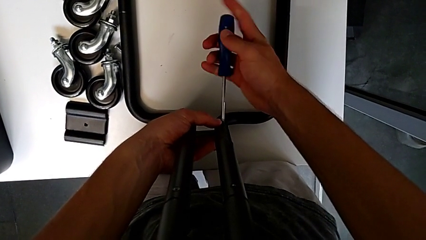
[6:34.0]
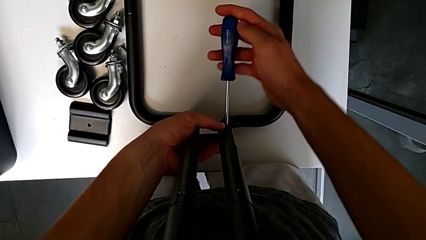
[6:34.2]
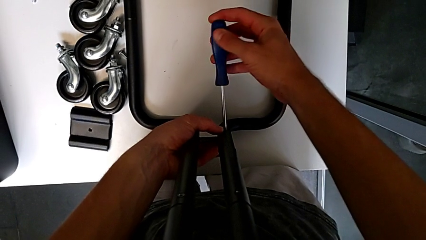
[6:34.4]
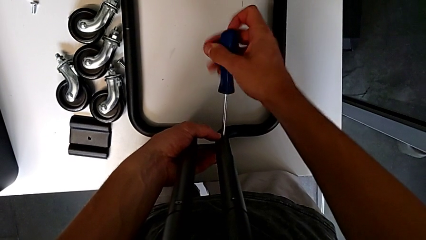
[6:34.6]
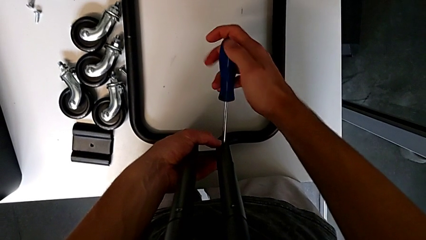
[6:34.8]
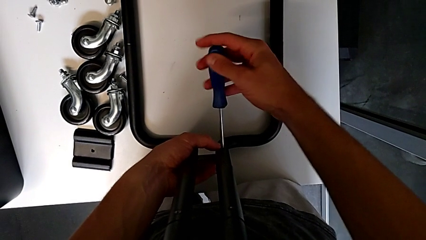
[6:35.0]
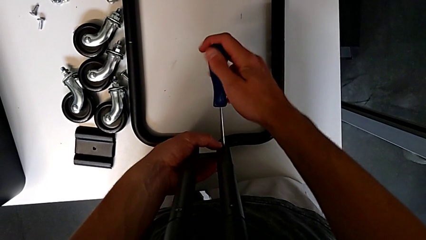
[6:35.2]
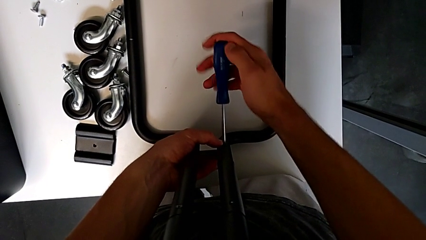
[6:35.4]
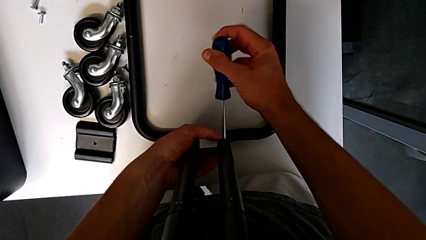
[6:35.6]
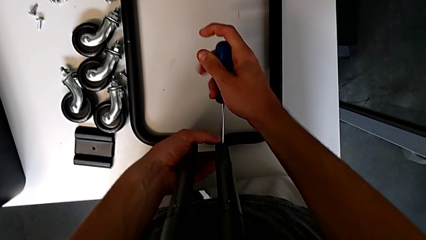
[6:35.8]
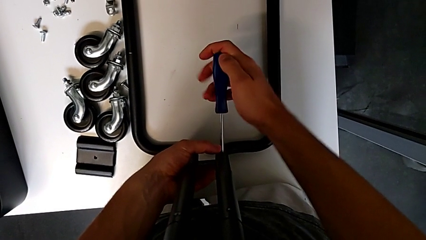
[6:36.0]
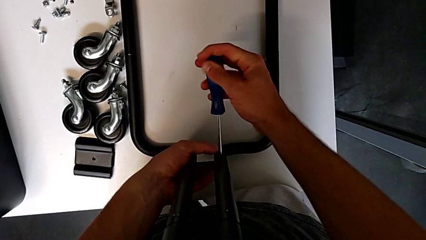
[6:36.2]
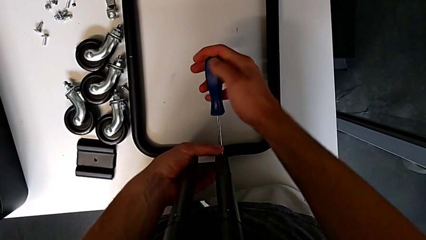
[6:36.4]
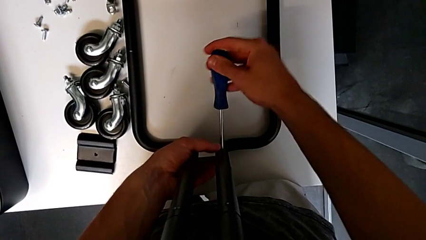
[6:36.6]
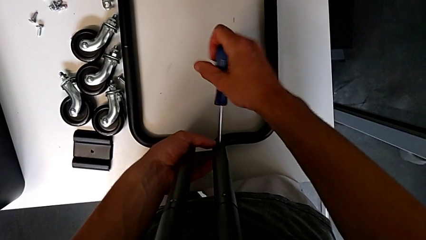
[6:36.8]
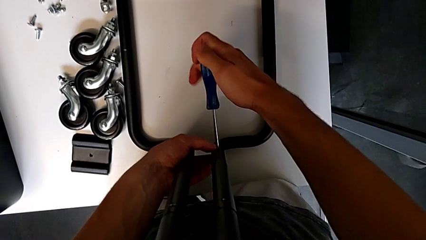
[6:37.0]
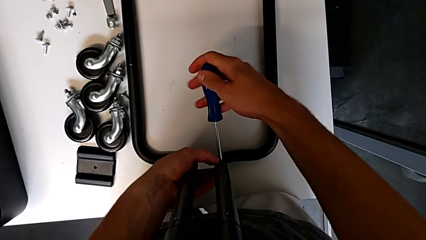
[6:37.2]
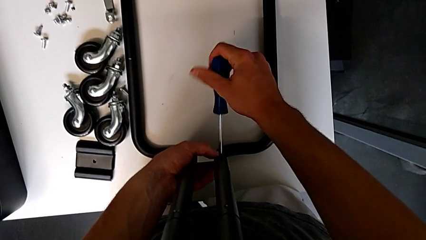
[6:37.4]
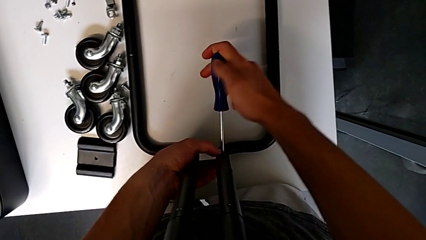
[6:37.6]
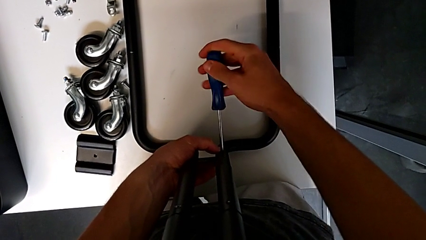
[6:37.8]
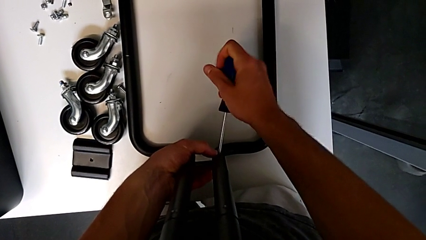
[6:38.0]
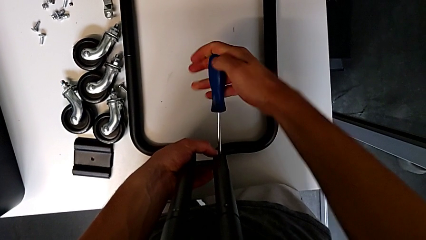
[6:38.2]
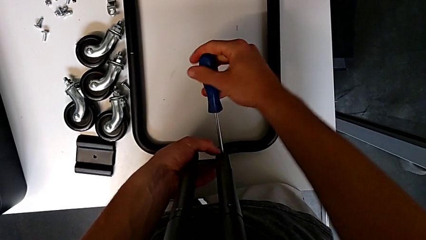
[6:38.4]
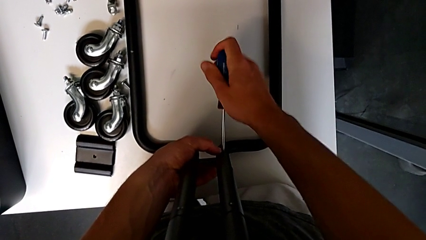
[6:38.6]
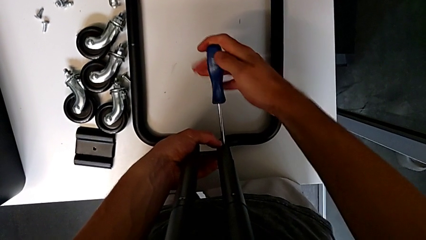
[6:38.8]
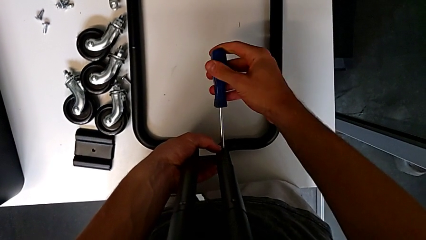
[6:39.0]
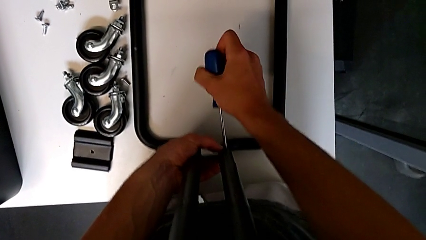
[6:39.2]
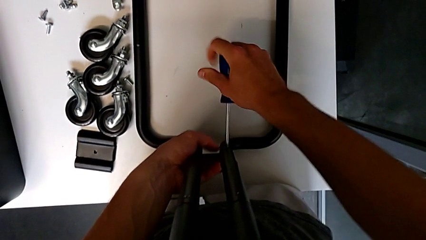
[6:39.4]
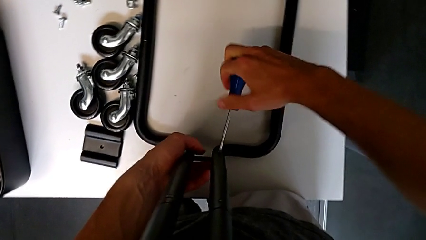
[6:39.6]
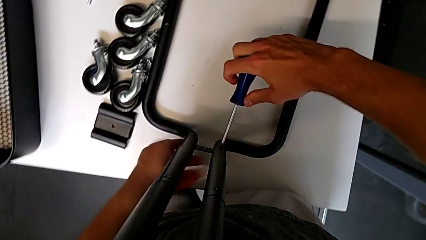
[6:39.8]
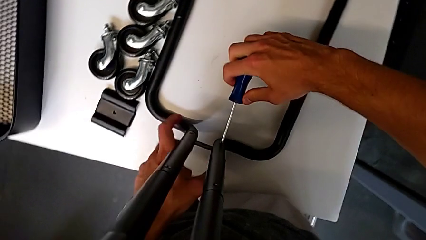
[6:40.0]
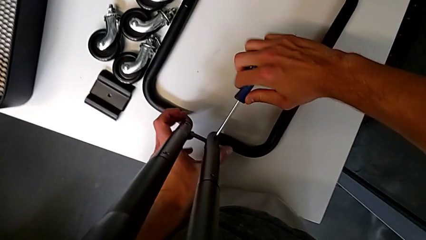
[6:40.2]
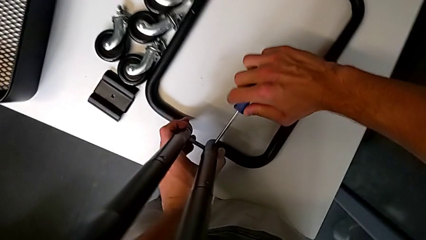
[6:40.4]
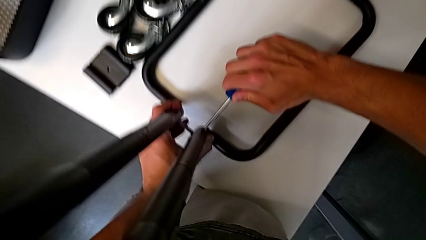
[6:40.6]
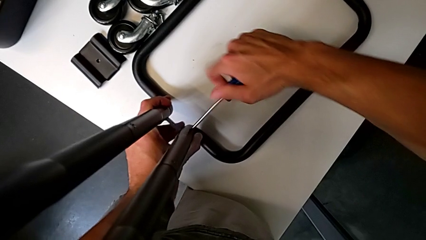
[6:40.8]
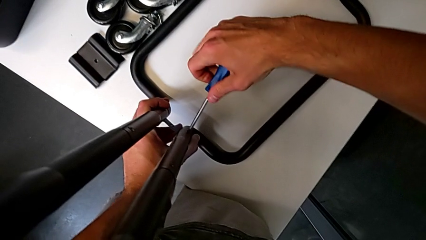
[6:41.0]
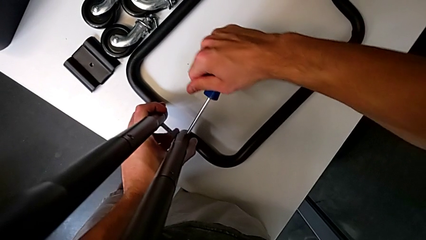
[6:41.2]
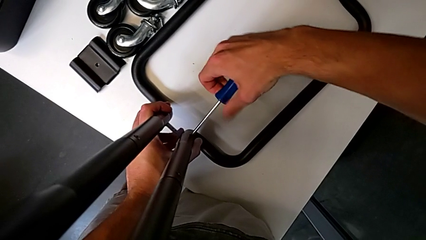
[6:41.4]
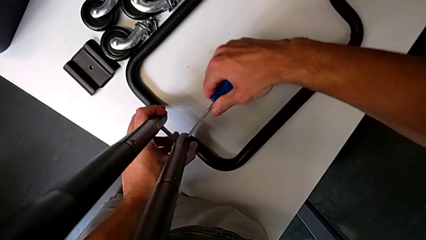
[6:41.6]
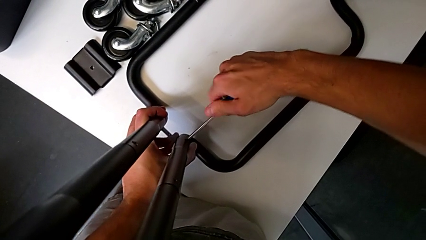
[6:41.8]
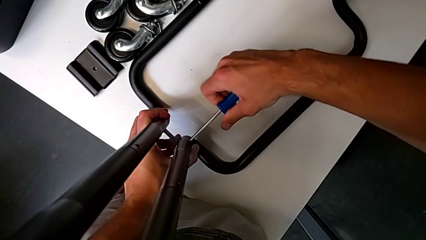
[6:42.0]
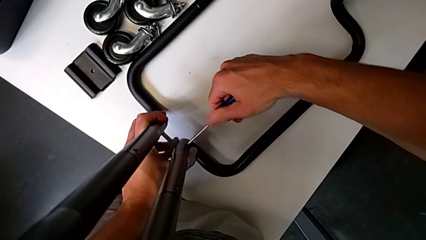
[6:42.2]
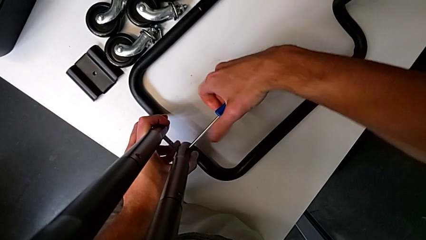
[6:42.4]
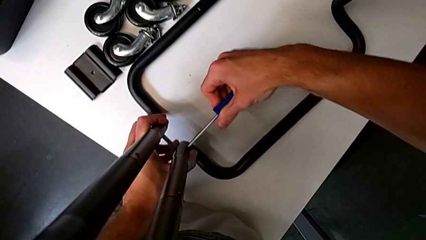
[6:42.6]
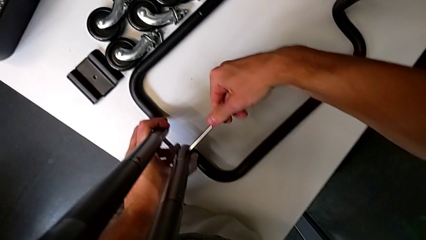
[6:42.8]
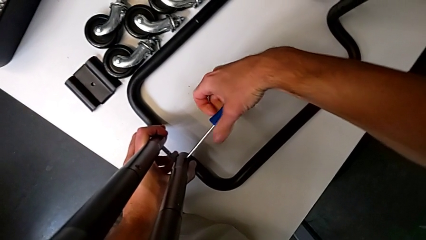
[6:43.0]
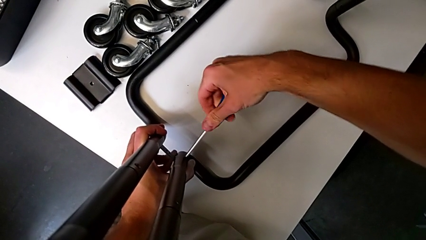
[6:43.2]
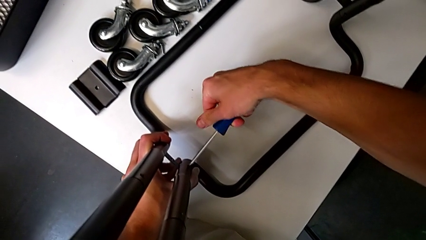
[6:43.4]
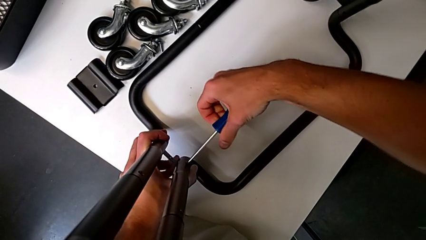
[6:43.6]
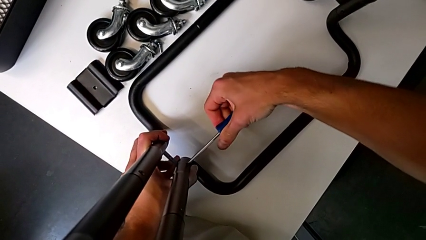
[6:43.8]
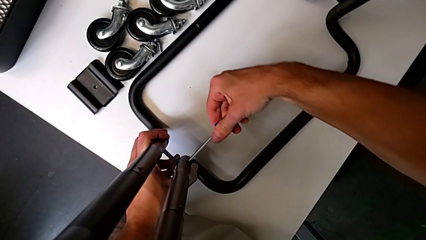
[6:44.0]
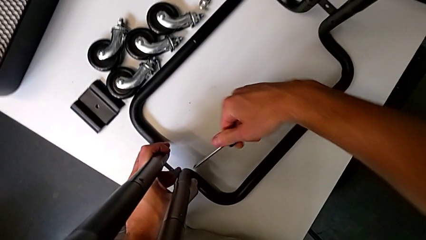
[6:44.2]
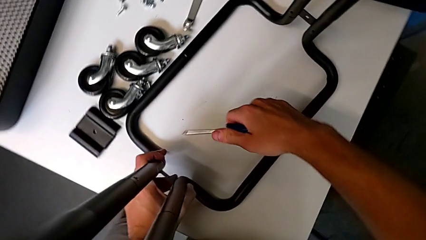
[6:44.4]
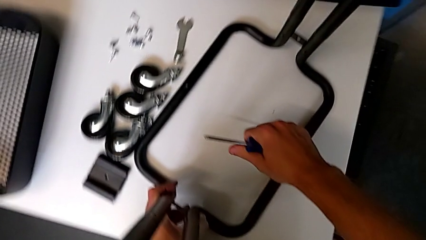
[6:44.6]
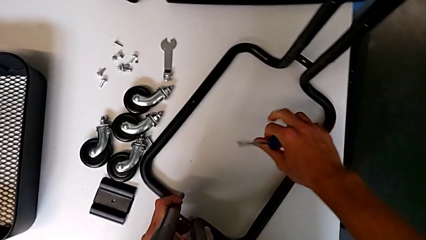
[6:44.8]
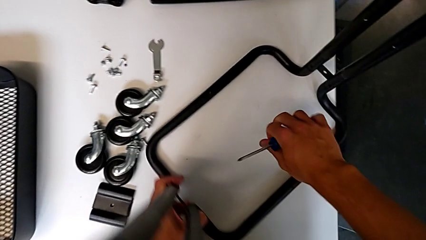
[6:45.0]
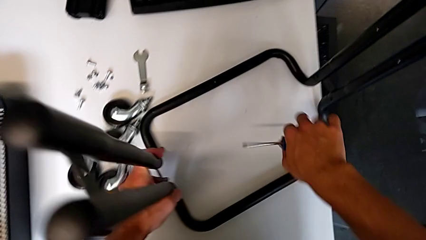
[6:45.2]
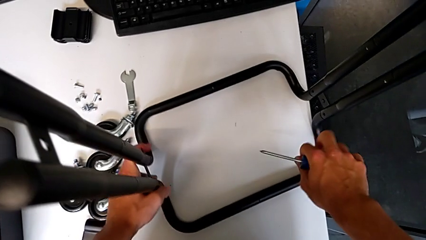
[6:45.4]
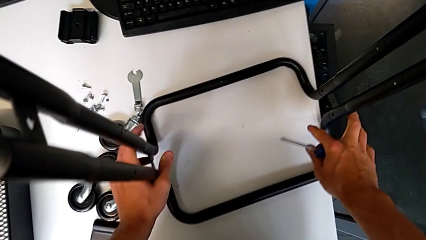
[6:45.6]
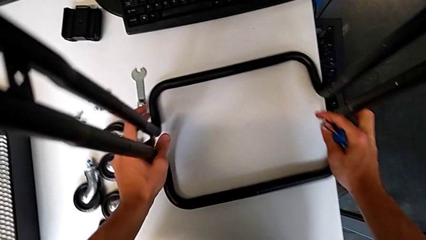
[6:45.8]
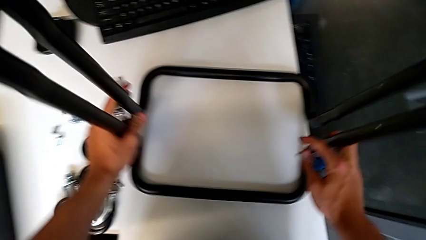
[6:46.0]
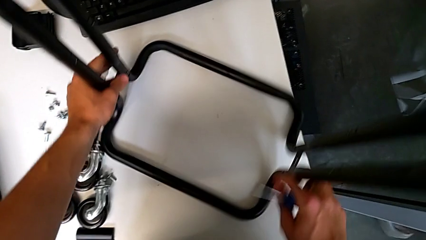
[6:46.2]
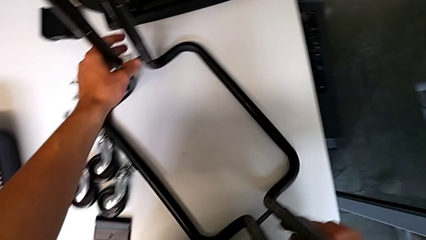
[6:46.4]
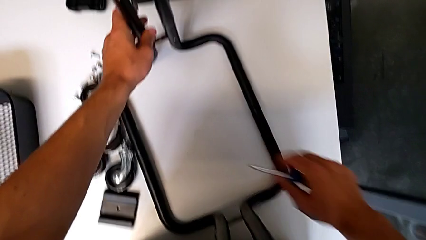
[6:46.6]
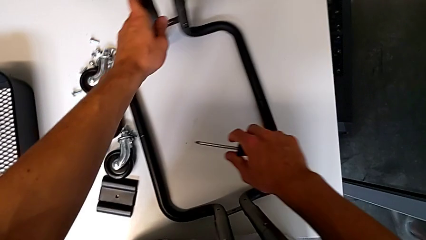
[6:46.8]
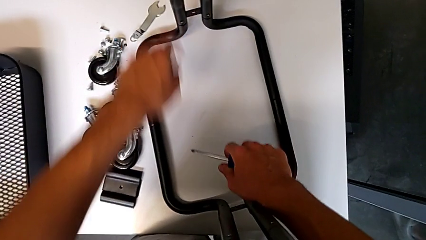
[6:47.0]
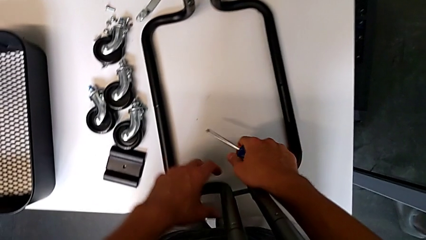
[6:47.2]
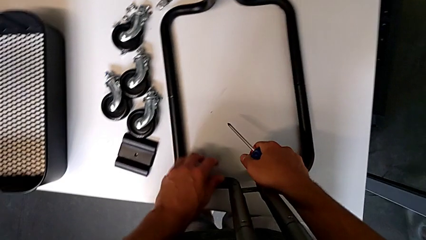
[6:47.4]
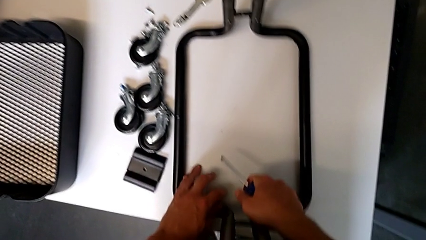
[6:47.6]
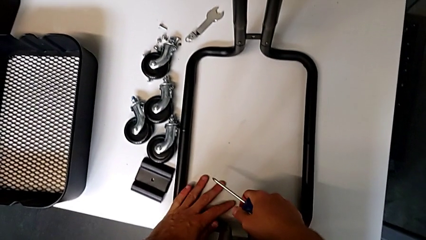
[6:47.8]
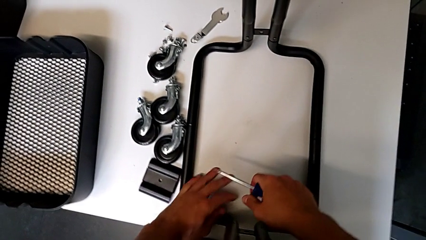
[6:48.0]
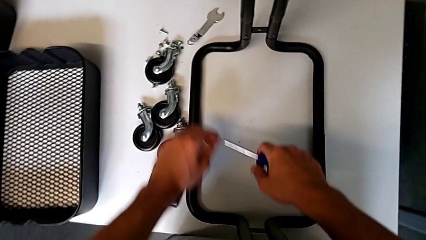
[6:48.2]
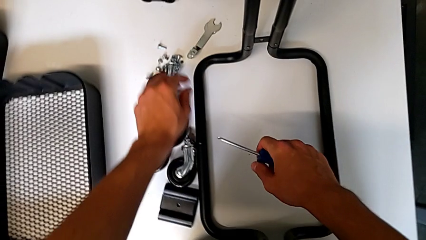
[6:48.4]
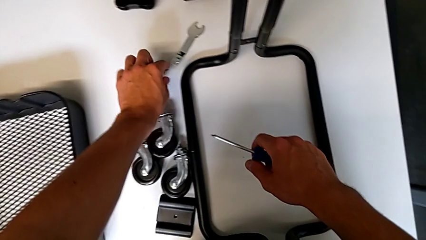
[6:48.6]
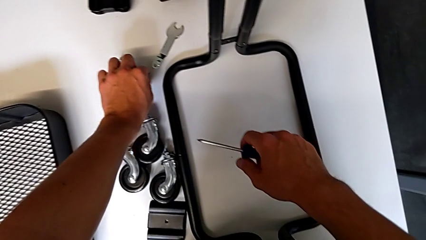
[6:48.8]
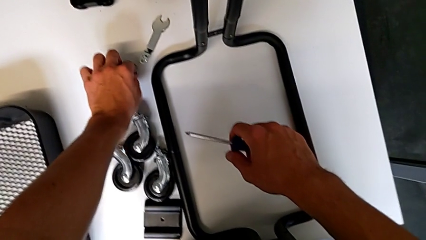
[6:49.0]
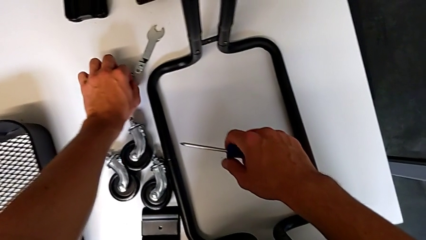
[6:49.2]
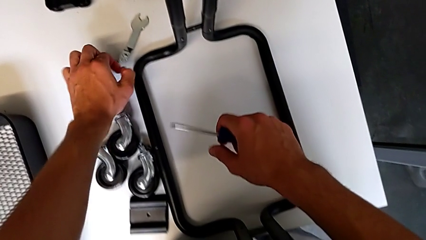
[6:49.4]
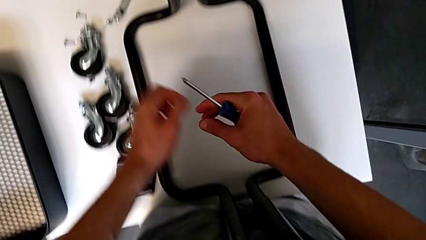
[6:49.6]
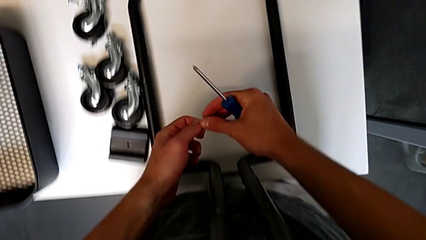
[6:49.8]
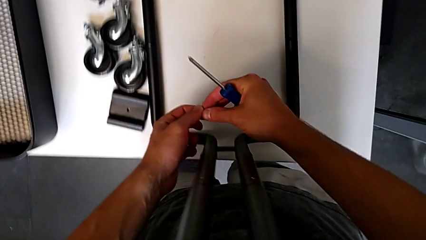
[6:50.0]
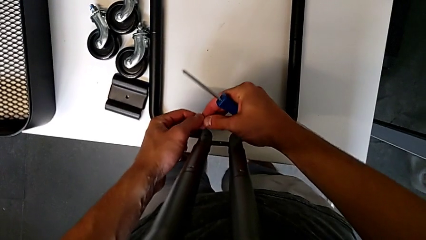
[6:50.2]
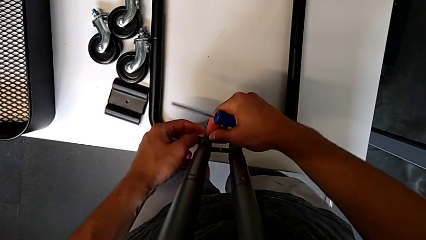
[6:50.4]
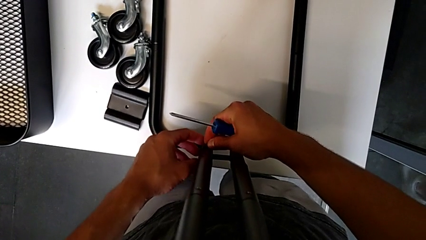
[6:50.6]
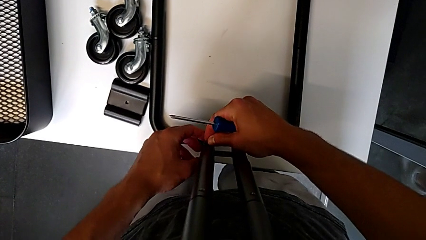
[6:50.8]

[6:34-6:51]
The camera wearer is mounting the side bars on the base frame of the furniture. They screw the screw, withdraw the screwdriver, rotate the half frame, slide it and grab the screw.
